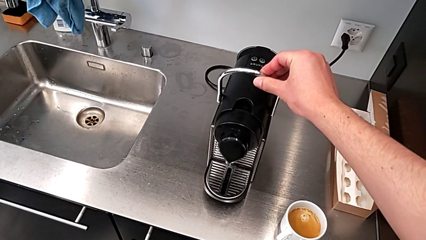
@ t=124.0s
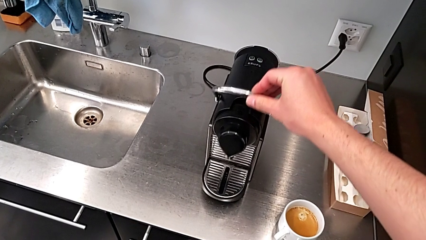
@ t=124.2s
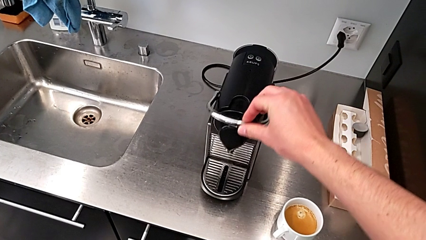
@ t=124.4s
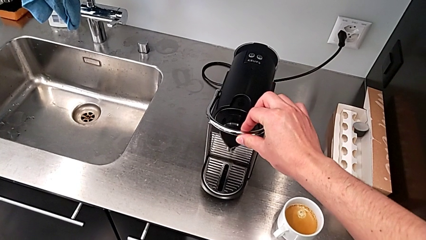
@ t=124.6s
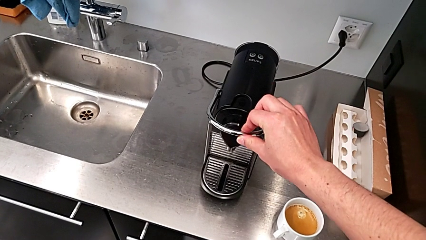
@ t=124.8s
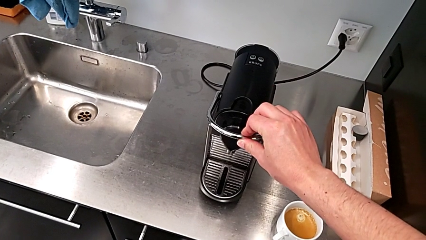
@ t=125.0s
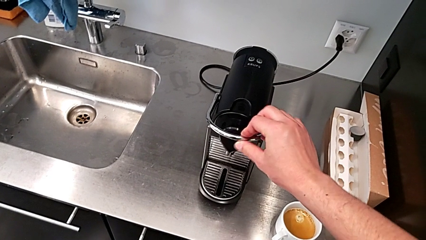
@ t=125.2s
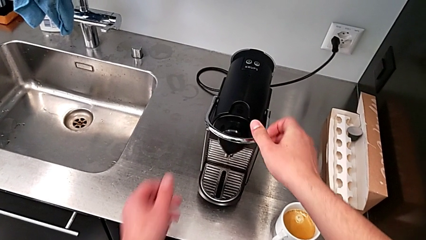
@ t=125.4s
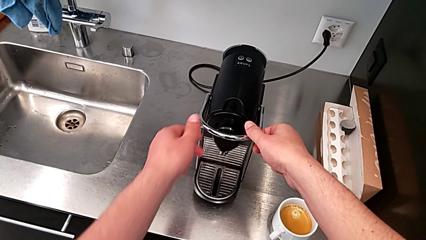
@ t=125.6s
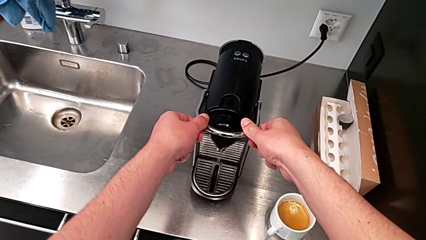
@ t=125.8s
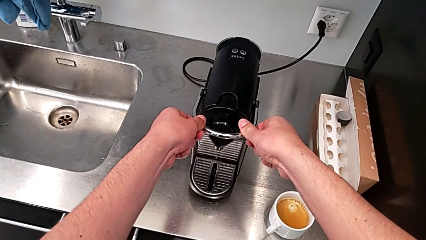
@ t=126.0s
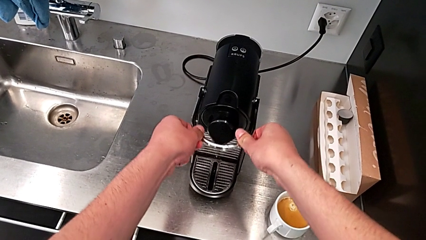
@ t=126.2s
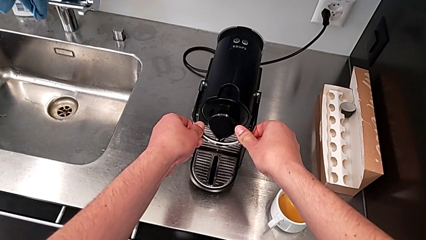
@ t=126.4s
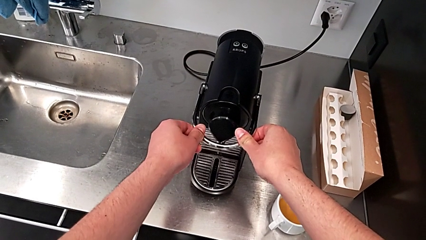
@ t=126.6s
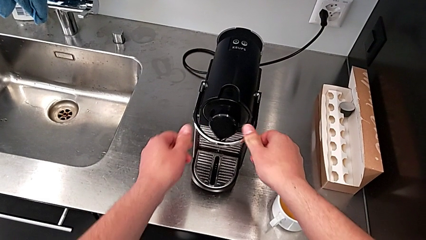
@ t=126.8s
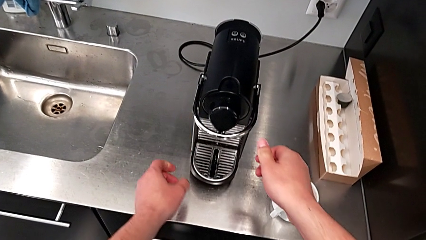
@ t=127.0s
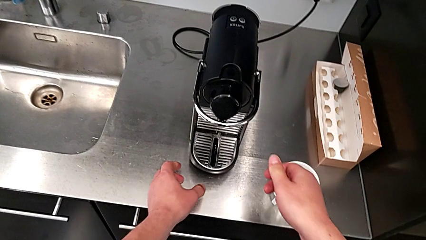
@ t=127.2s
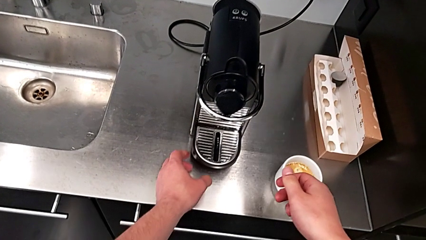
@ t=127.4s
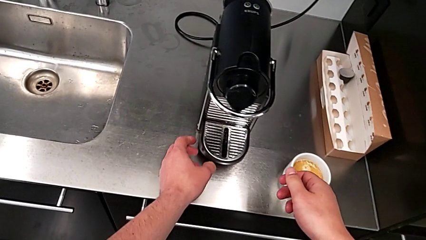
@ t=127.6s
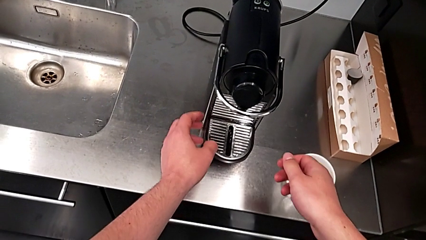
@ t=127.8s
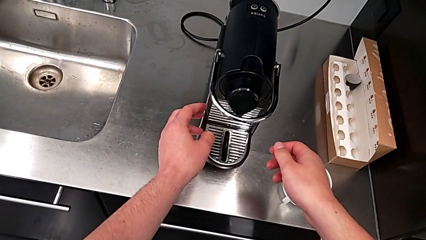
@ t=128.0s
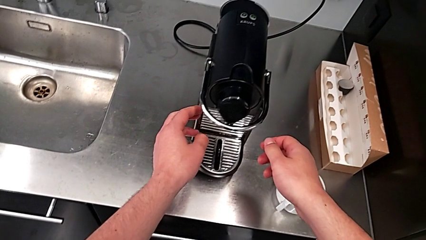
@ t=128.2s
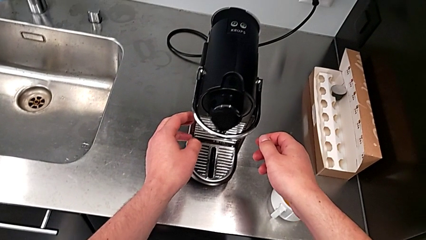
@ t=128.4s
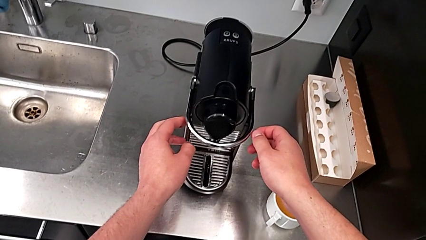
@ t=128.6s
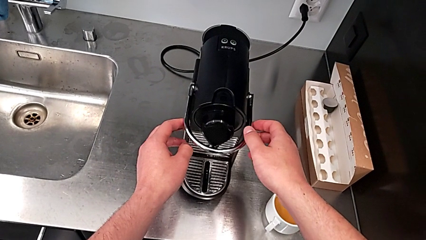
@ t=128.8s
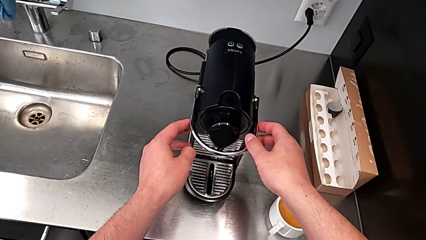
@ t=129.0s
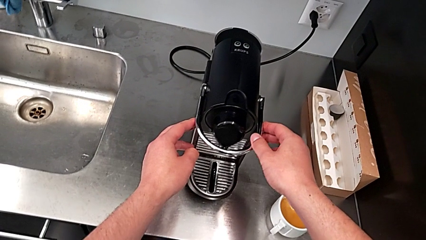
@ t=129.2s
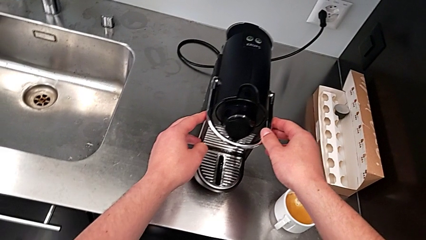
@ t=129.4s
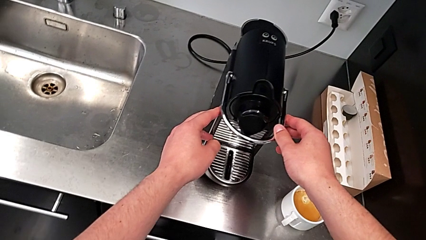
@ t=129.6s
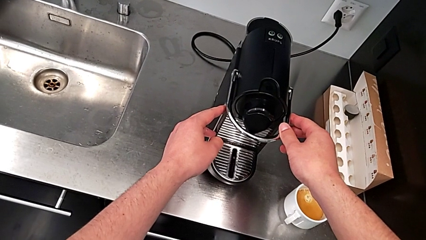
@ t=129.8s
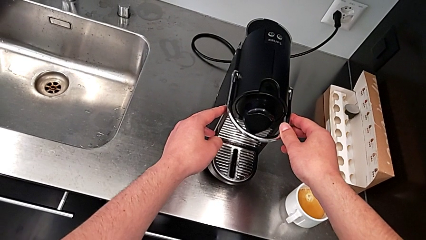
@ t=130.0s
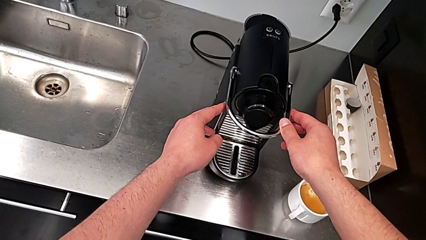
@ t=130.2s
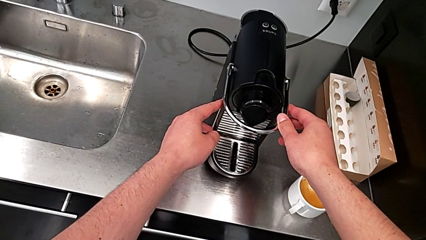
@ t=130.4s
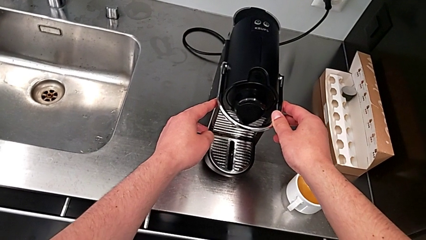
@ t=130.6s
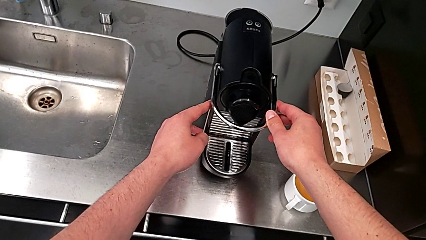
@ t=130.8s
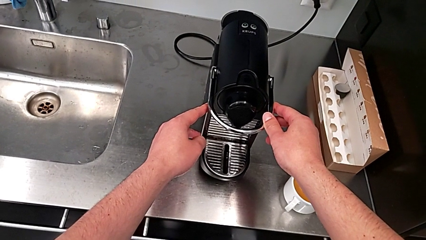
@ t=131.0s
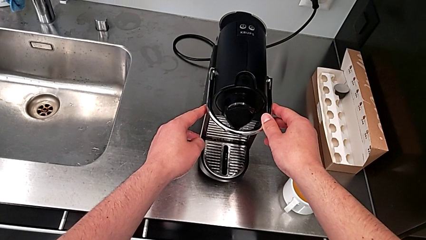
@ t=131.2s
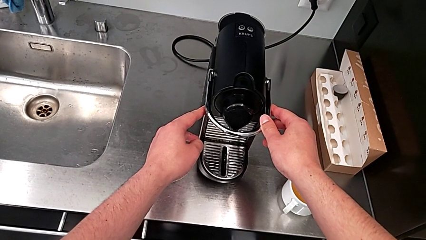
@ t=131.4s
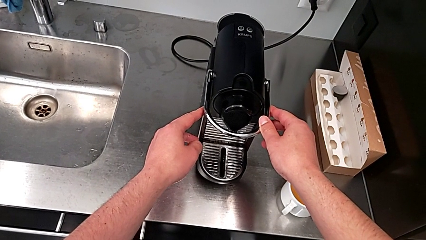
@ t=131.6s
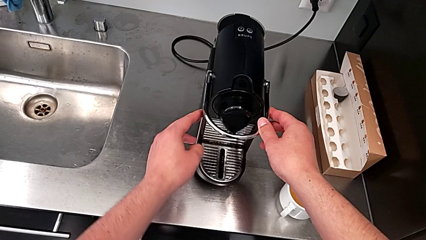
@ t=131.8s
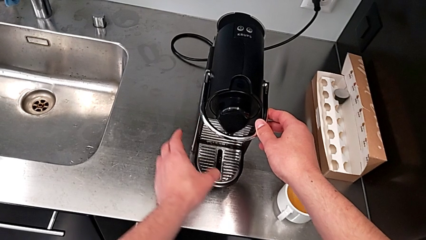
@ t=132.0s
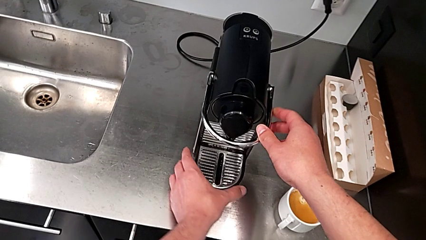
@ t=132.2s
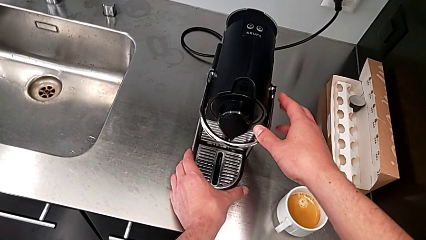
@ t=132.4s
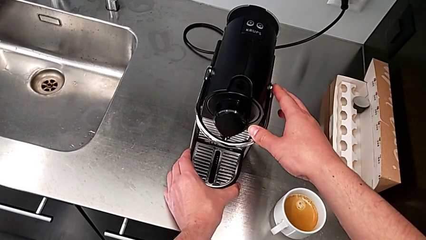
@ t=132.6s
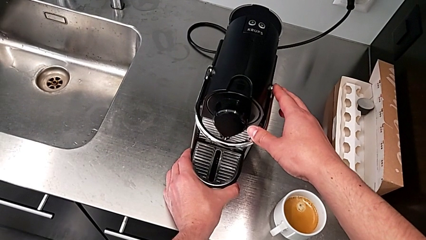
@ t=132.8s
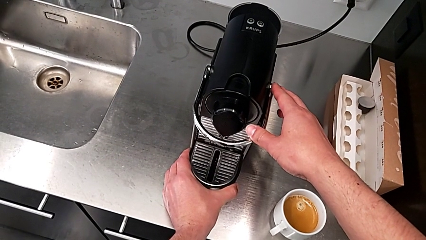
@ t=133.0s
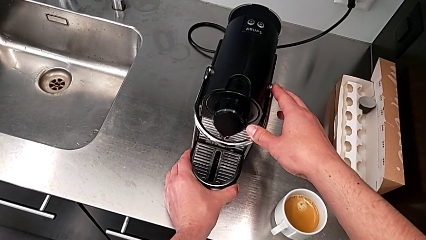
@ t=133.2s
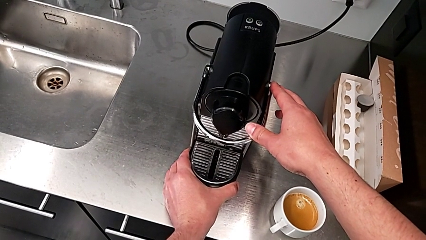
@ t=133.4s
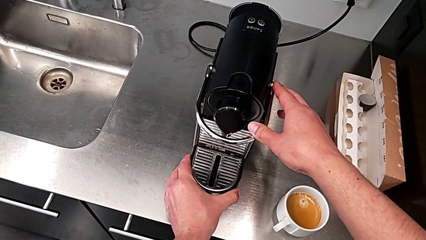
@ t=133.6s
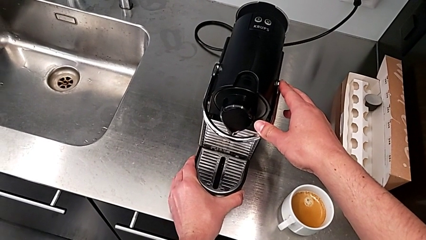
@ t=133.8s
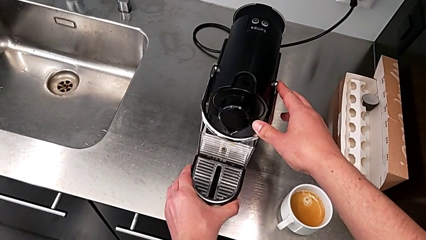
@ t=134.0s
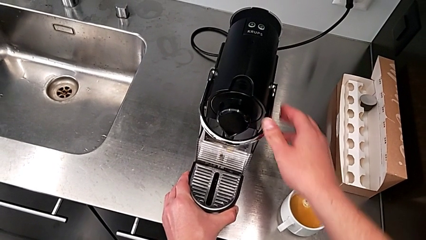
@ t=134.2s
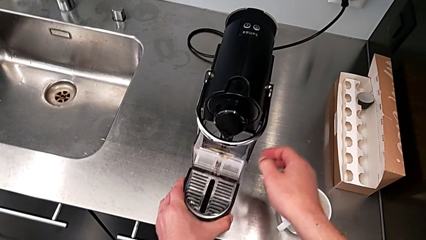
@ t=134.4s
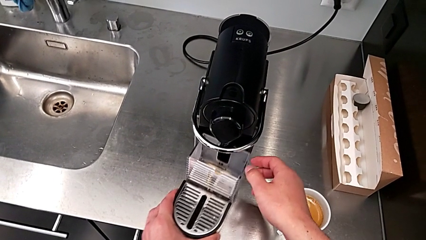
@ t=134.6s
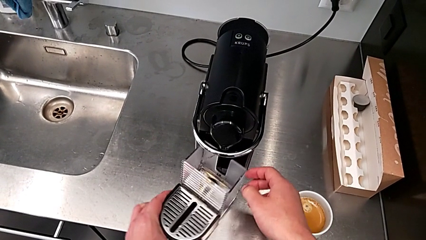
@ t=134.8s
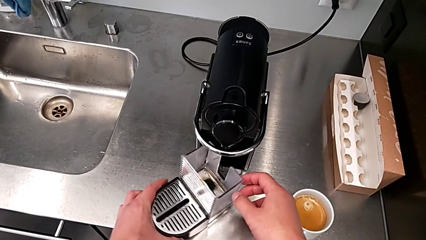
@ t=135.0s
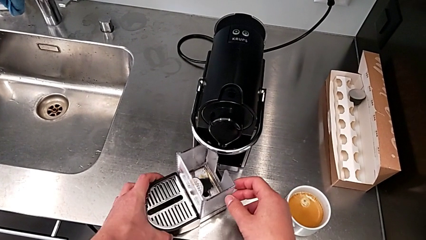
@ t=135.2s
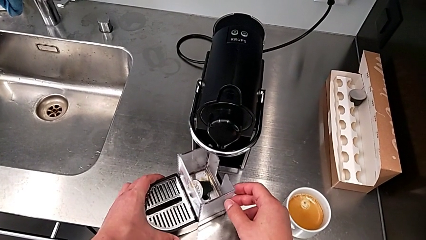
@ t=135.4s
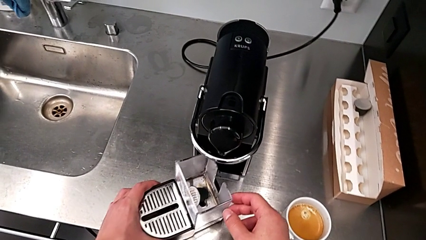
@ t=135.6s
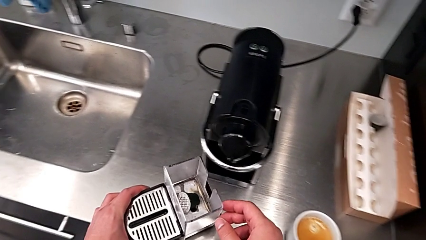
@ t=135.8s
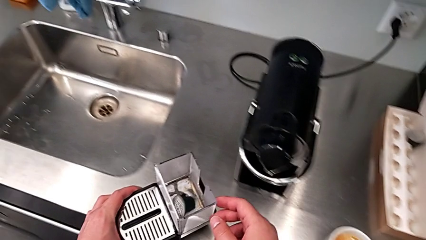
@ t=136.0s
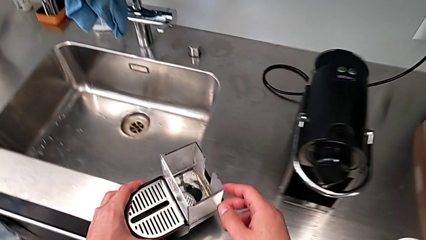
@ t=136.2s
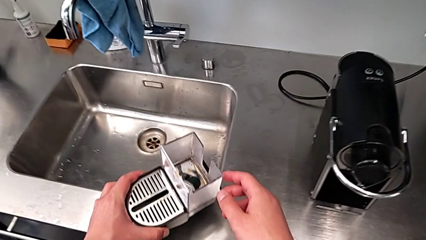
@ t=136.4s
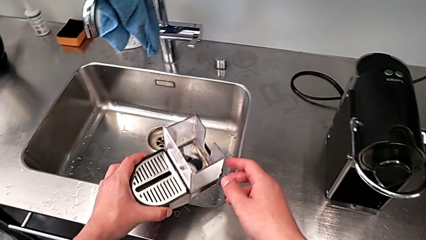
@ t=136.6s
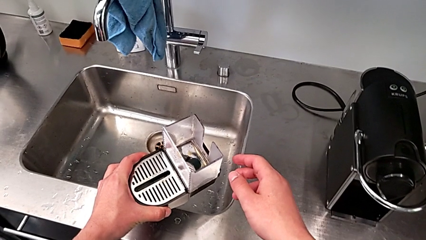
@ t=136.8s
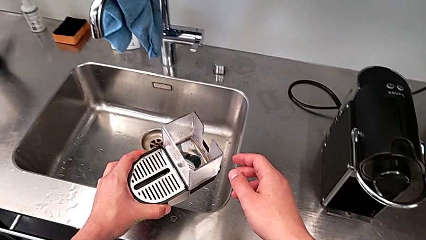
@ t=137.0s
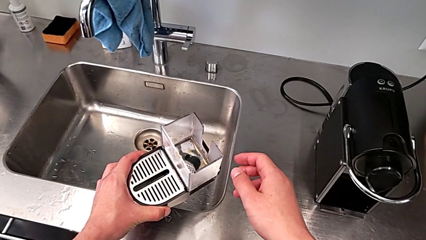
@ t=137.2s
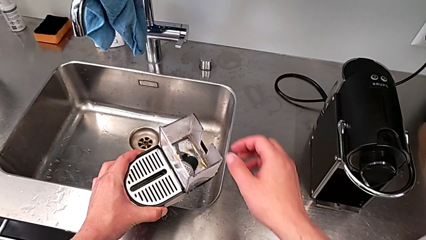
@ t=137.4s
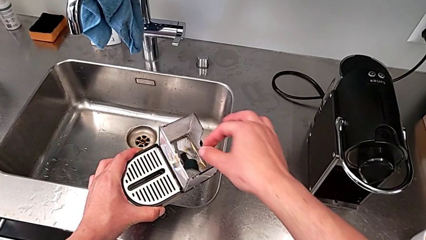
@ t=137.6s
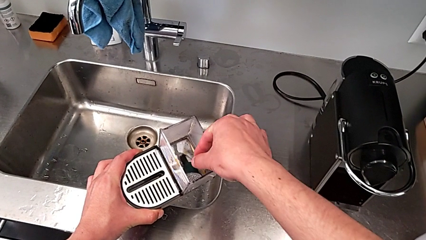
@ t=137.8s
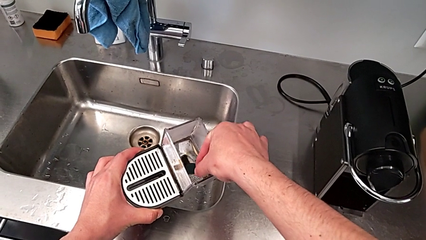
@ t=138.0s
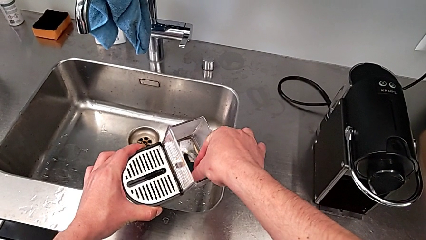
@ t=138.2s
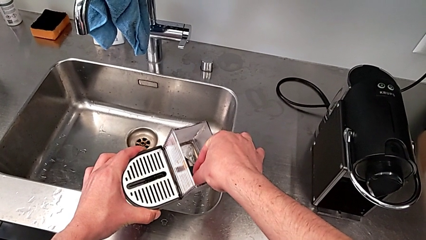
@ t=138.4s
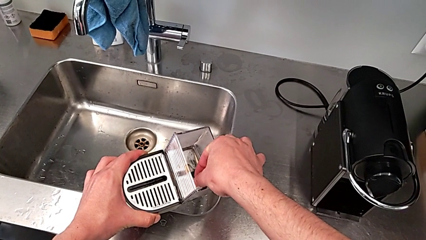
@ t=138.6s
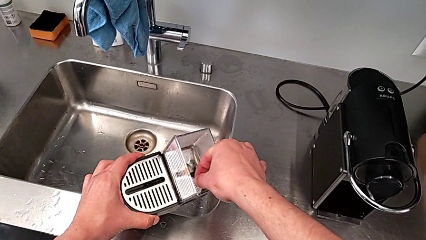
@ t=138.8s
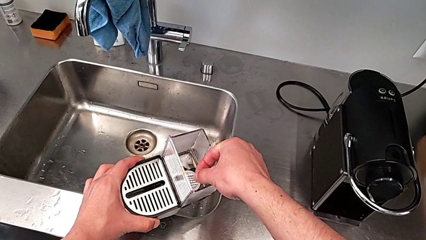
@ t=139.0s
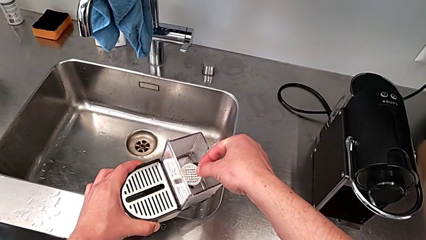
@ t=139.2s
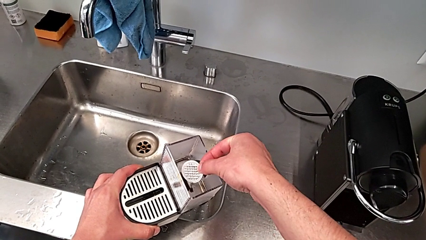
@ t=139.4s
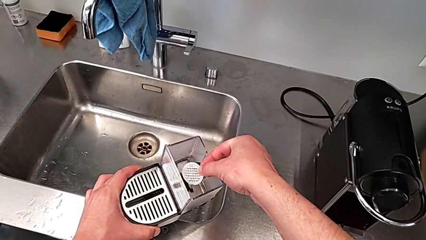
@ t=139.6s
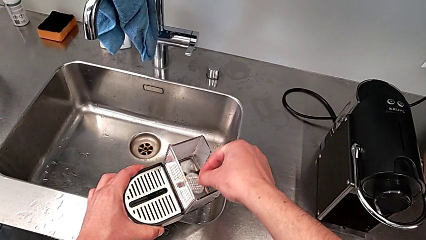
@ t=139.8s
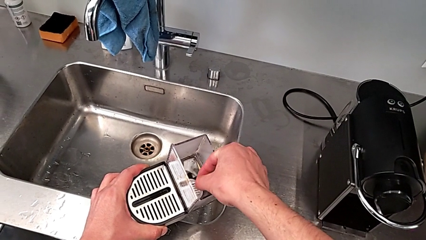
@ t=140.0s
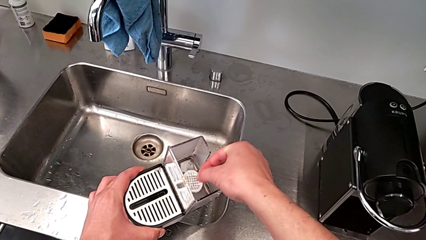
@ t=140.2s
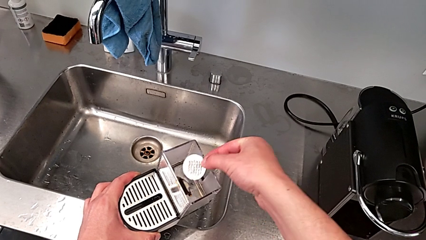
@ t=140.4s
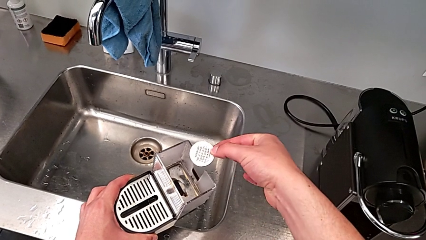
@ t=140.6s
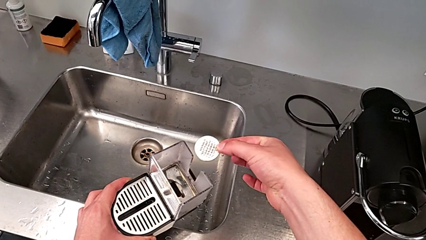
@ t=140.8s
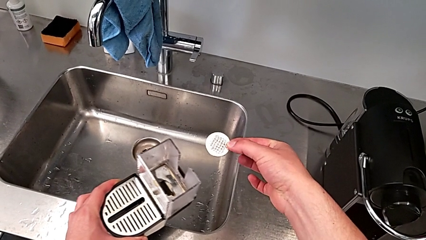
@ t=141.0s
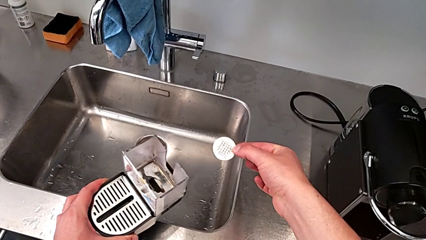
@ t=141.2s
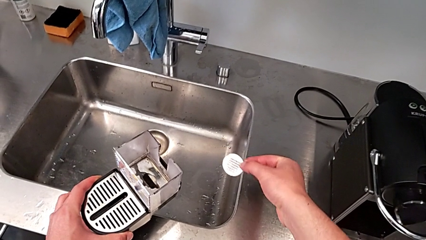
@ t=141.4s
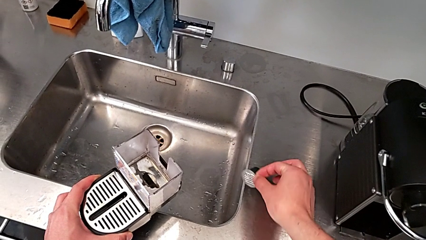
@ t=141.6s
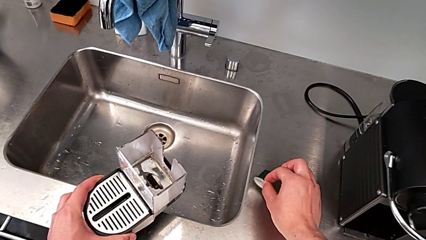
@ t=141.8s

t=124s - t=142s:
The camera wearer is emptying the capsule container. They push the lever twice with the right hand, inspect the front drip tray with the right hand, lift the drip tray with the left hand, grab the coffee capsule out with the right hand and lift it with the right hand.
